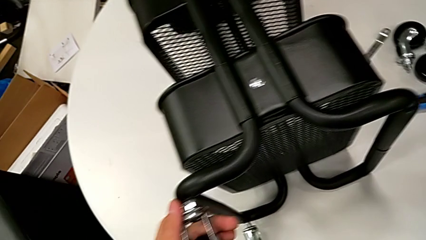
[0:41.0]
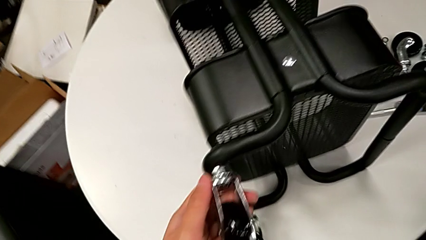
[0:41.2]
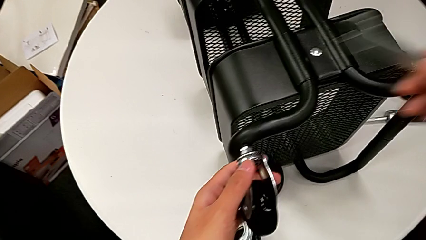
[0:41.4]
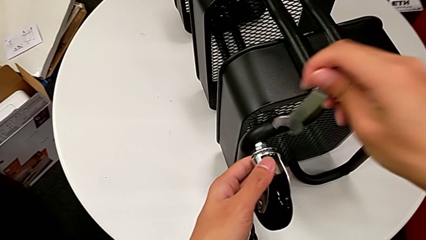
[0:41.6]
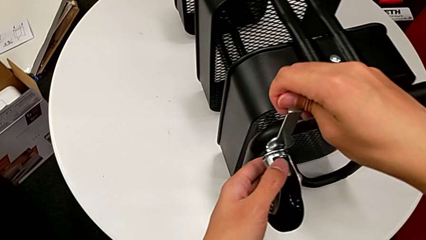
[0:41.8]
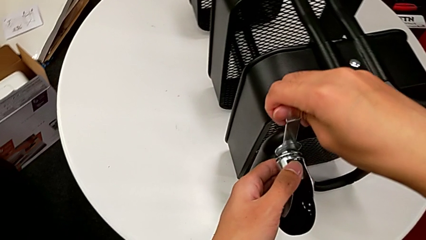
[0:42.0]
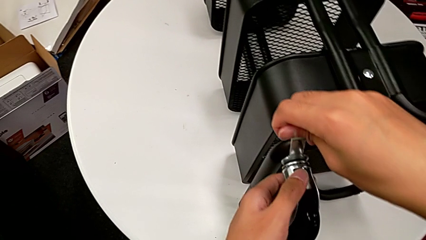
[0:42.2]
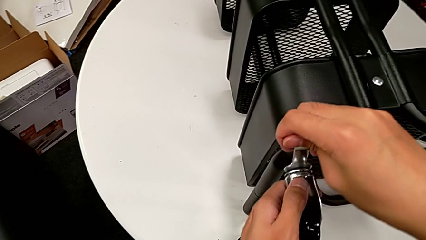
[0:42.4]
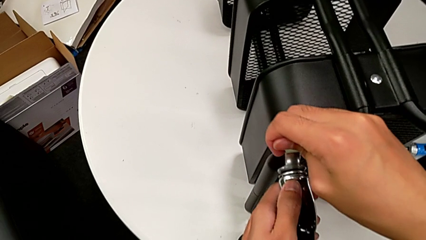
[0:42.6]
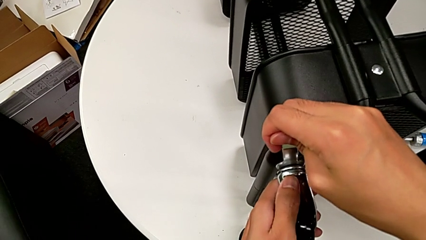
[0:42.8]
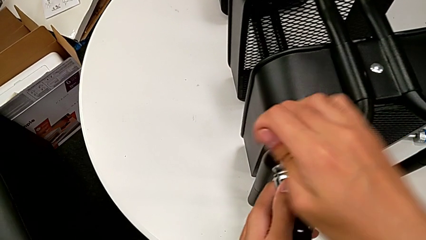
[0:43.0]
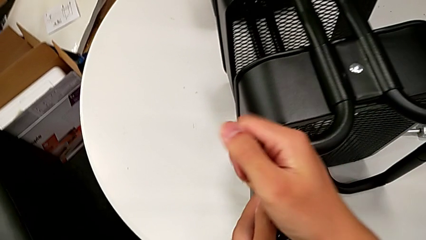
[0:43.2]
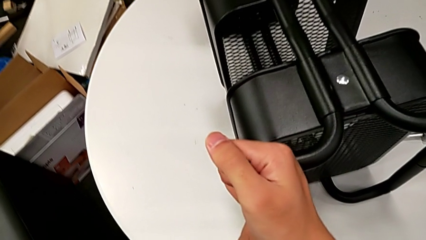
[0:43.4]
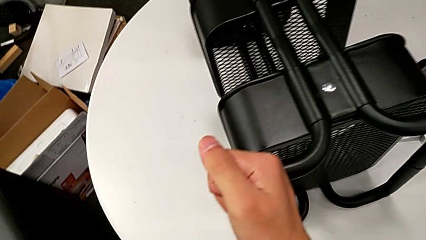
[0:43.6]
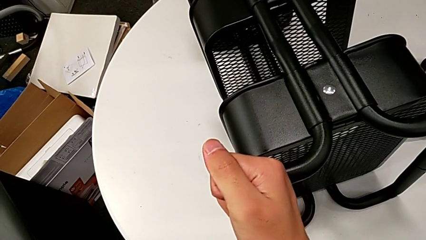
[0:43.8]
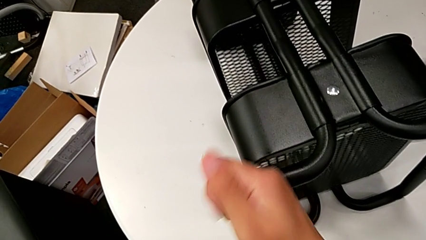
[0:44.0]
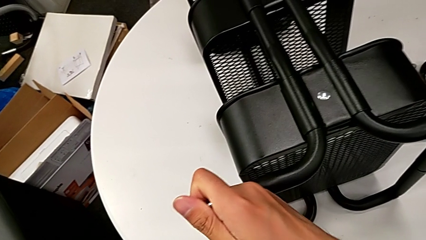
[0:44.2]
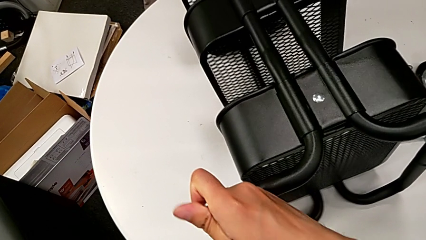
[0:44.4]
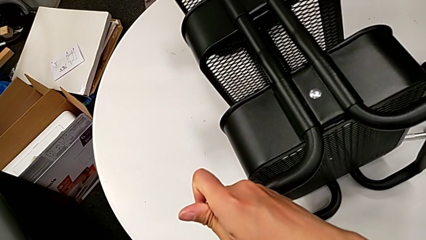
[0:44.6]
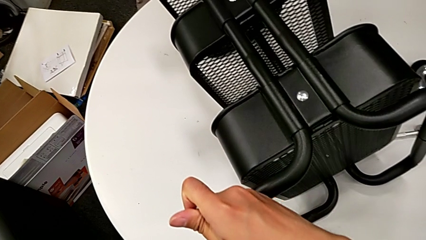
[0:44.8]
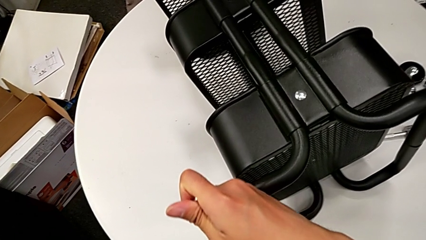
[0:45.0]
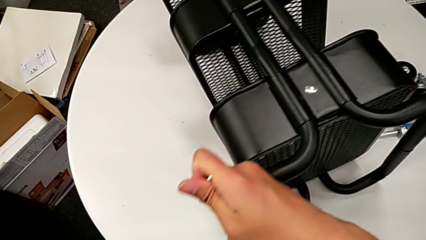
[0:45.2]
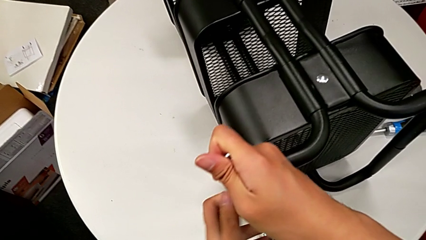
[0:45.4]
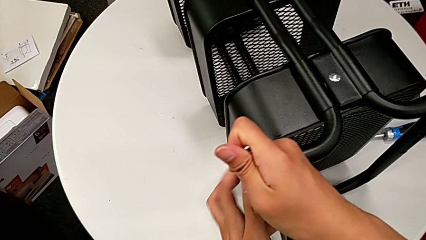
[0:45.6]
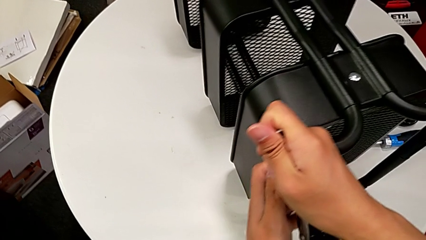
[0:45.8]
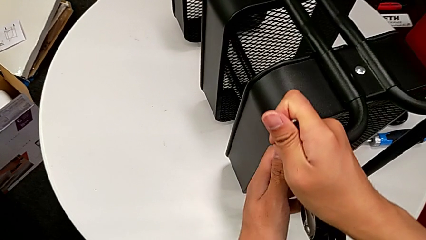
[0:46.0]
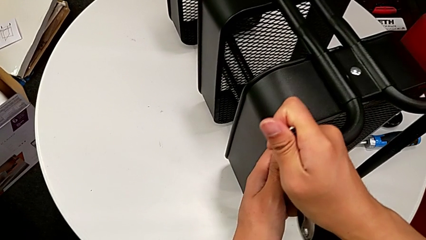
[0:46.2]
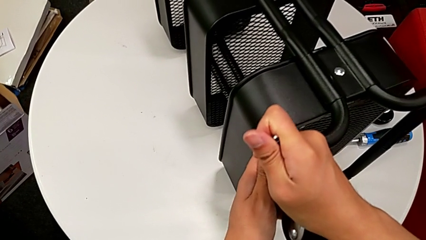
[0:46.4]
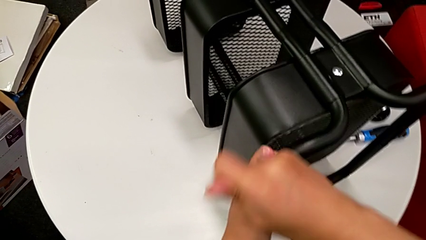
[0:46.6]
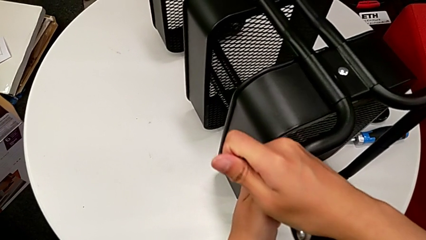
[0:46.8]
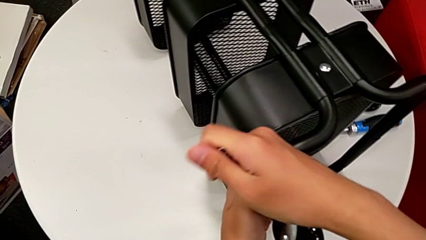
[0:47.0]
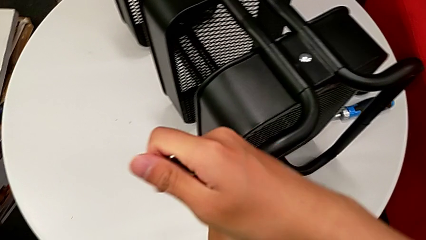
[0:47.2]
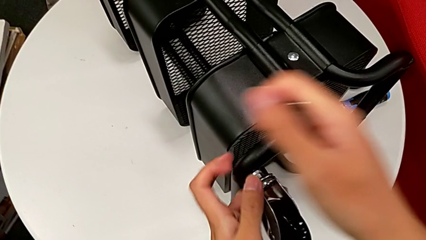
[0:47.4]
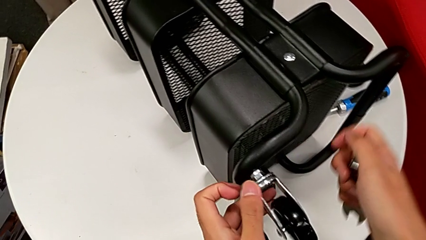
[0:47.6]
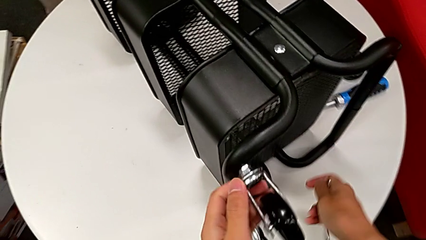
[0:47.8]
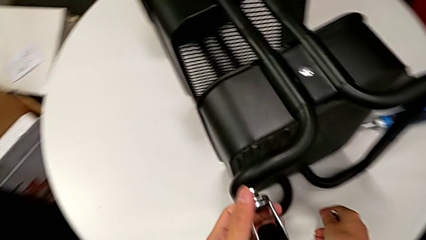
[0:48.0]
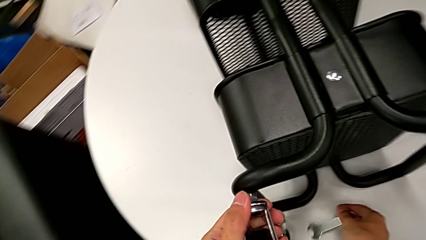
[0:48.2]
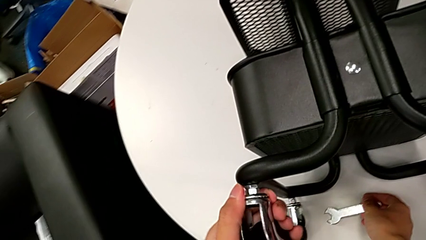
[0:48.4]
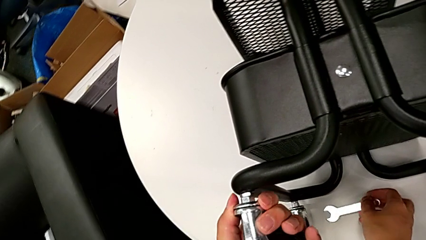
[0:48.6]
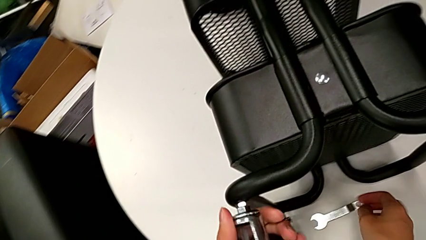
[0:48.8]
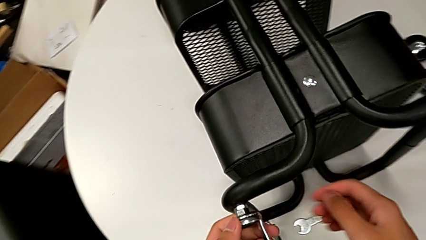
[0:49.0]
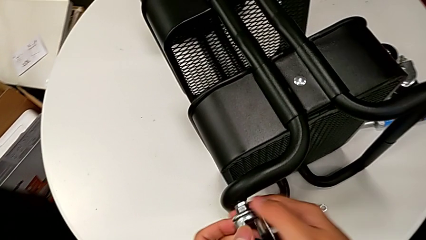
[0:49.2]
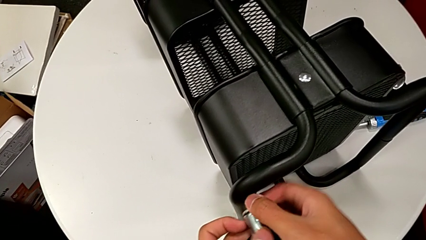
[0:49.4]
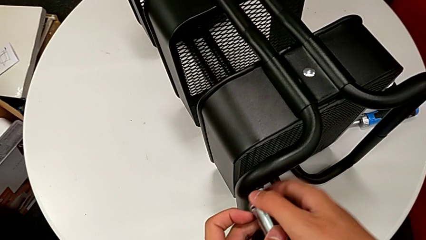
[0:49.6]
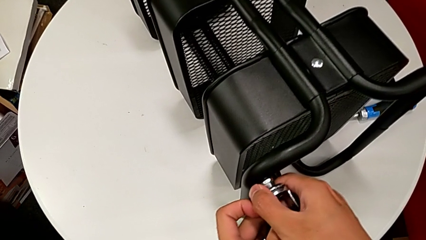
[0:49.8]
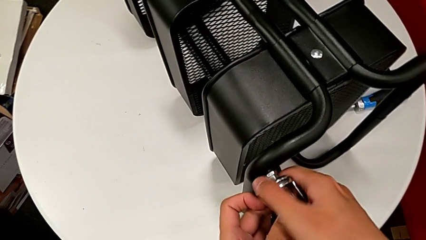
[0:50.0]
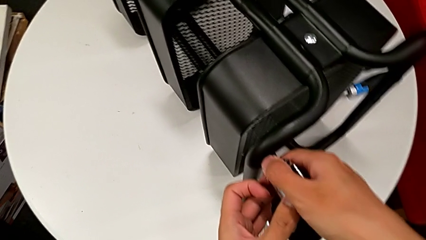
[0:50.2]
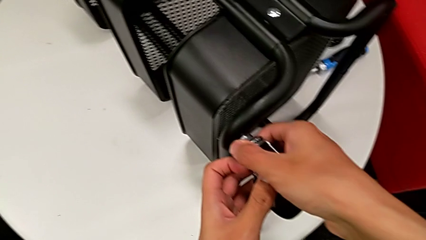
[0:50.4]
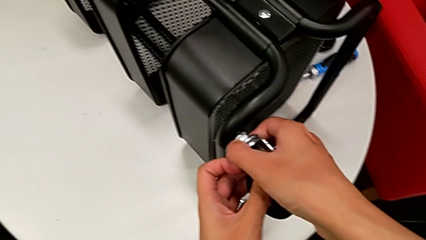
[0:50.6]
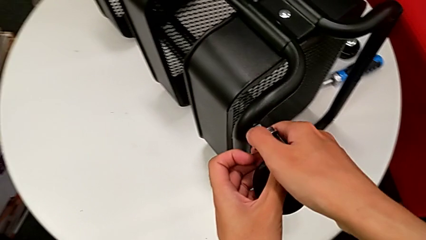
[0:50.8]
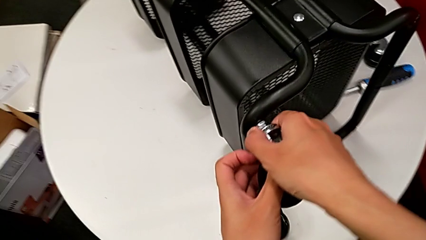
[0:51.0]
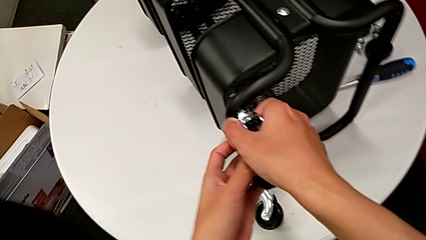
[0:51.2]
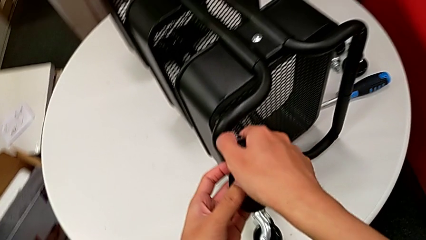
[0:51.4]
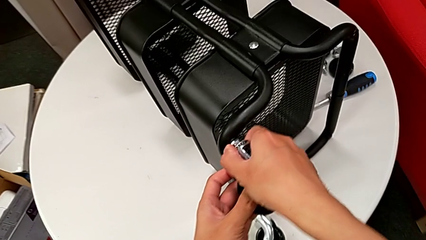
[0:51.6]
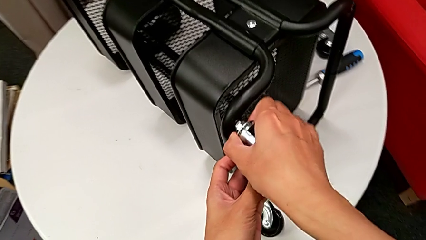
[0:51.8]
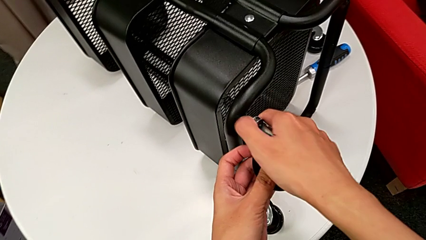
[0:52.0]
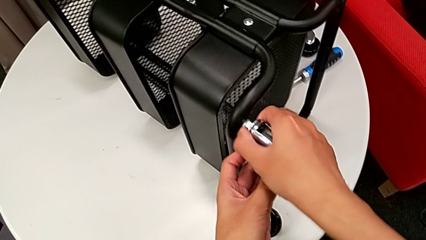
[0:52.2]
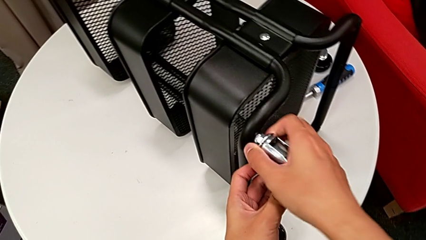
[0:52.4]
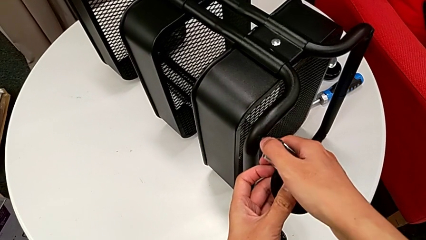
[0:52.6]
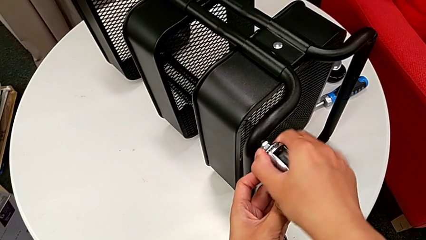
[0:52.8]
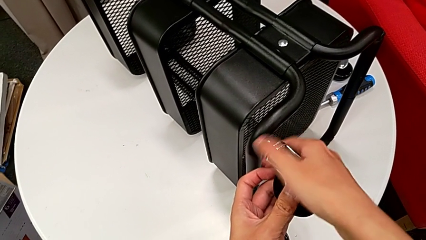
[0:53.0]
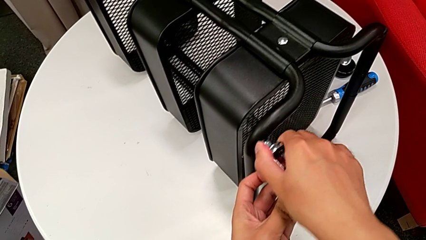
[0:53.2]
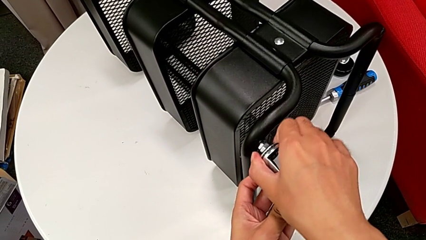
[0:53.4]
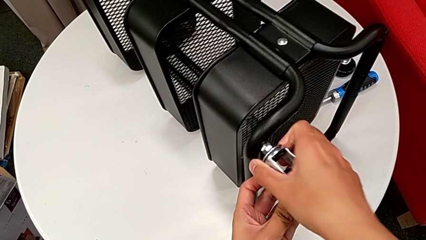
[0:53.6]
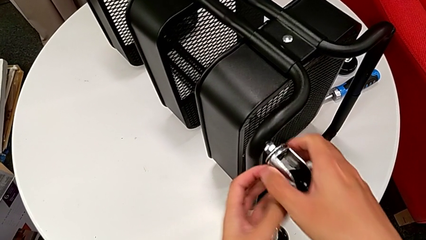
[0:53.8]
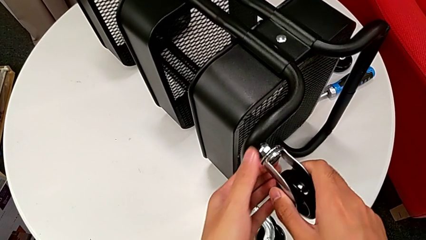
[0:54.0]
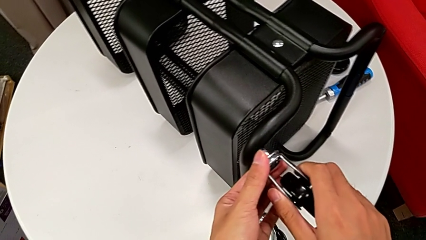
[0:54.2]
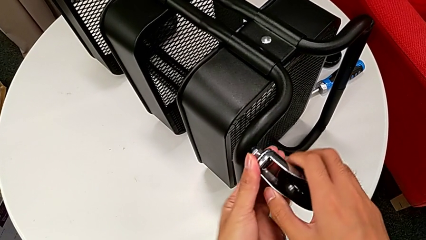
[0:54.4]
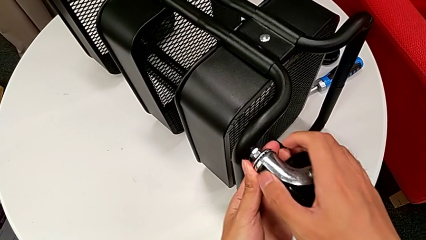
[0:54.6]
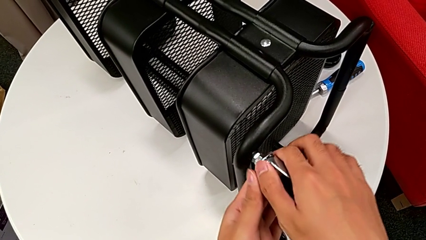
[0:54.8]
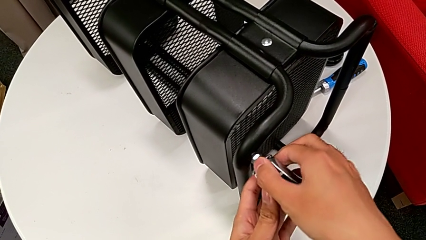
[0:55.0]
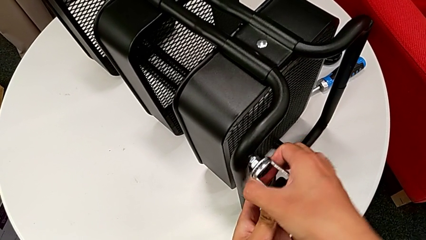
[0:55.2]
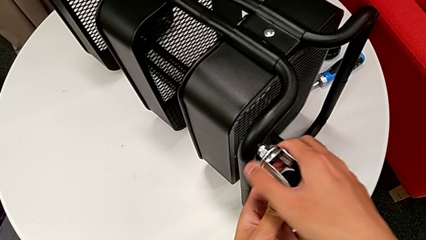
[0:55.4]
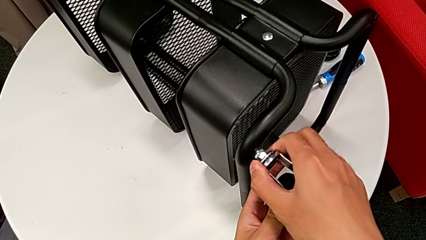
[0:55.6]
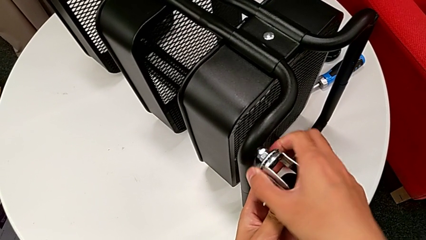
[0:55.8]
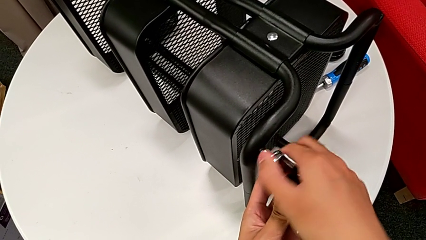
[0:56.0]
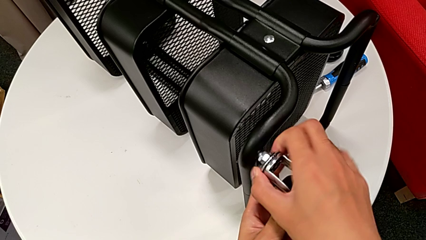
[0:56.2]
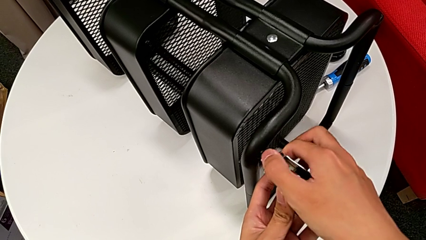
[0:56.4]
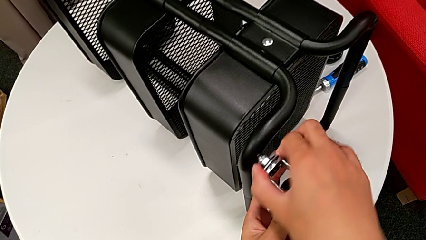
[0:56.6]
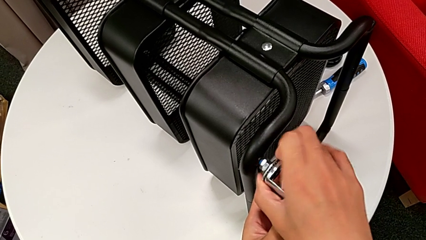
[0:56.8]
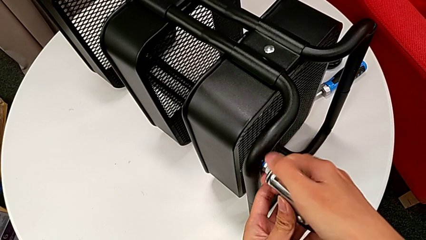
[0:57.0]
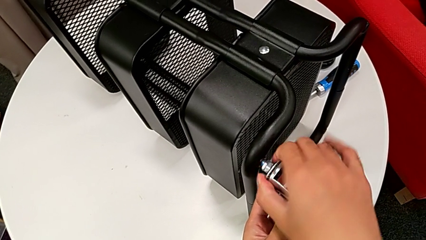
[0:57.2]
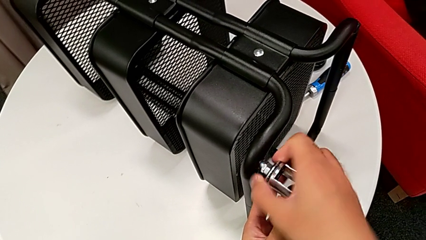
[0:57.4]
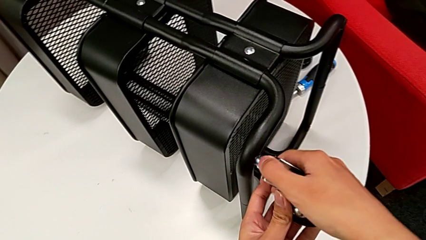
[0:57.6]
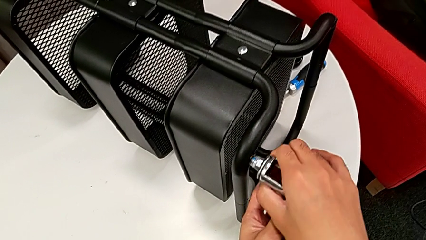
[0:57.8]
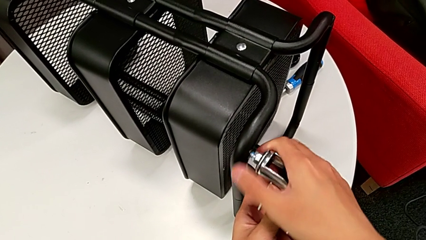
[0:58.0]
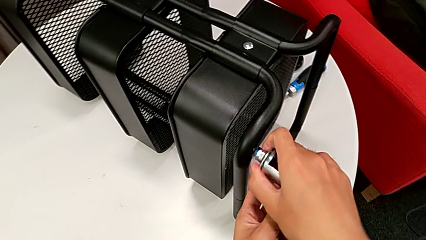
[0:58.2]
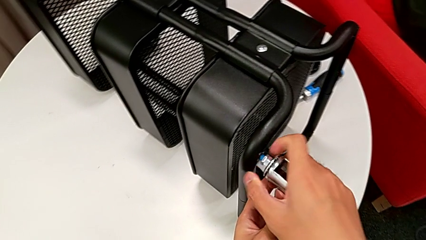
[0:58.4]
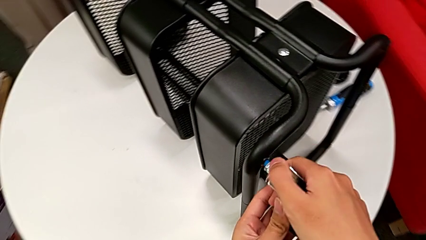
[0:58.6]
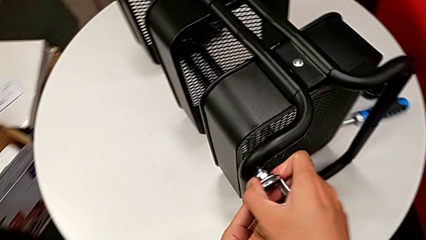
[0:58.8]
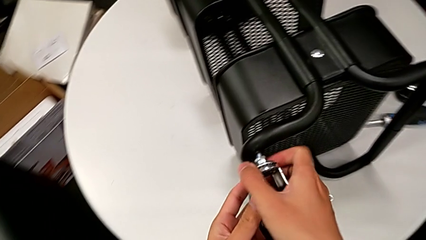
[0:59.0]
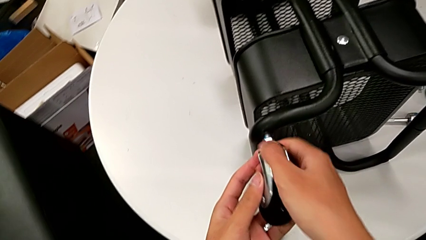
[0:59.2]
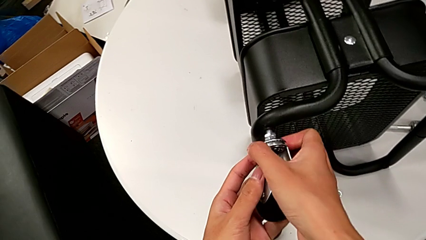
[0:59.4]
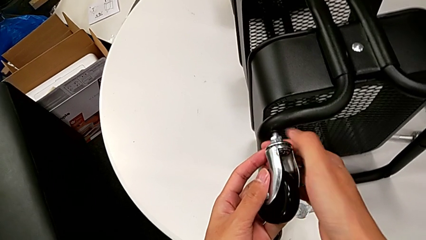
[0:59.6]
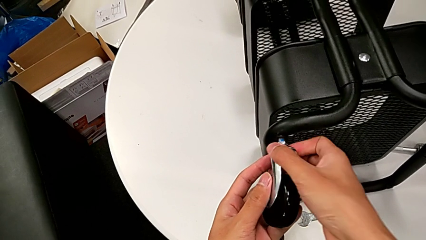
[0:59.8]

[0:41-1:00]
The camera wearer is disassembling the wheels of the rolling cart. They approach the wheel, insert the hexagonal wrench, unscrew the wheel, withdraw the hexagonal wrench, place it and unscrew the wheel.
